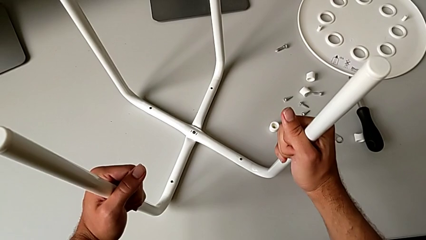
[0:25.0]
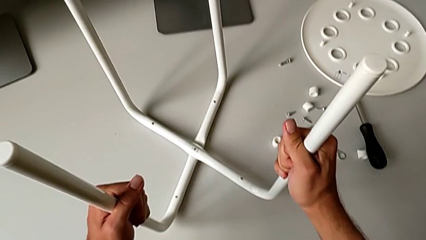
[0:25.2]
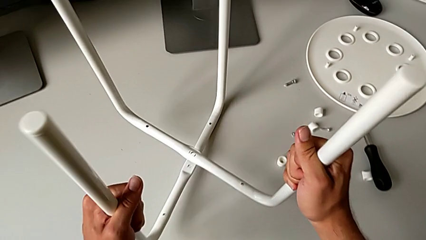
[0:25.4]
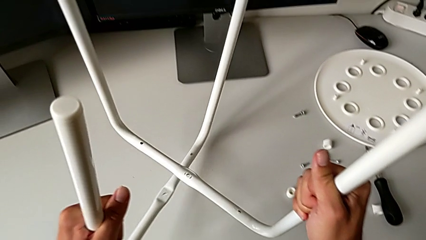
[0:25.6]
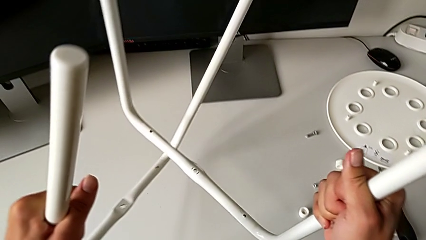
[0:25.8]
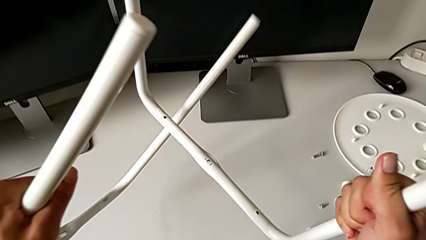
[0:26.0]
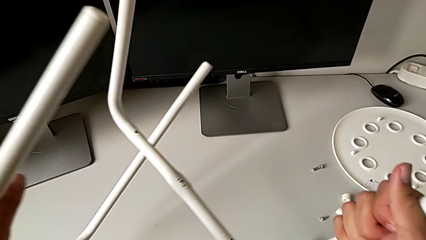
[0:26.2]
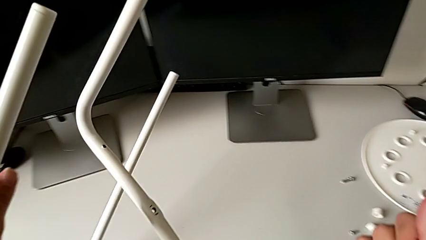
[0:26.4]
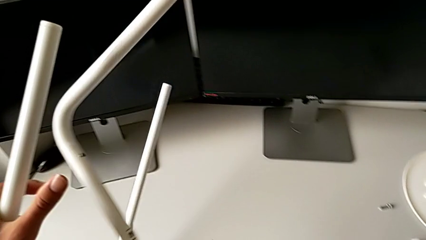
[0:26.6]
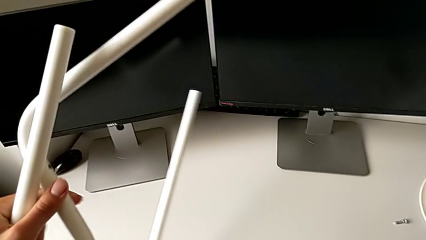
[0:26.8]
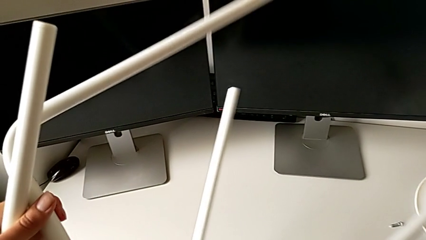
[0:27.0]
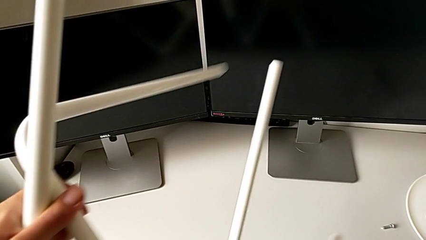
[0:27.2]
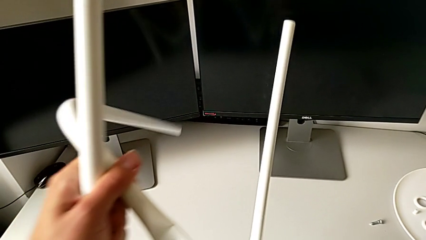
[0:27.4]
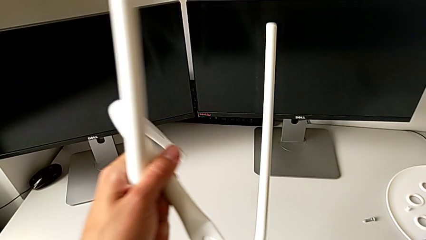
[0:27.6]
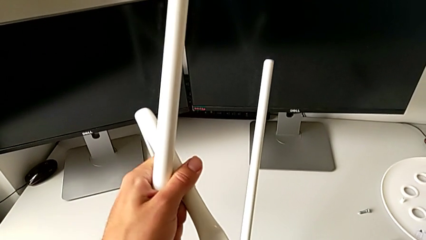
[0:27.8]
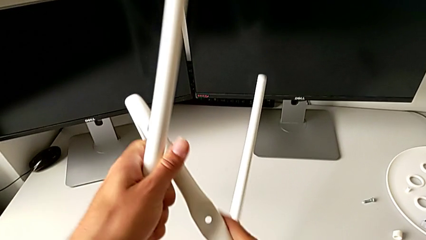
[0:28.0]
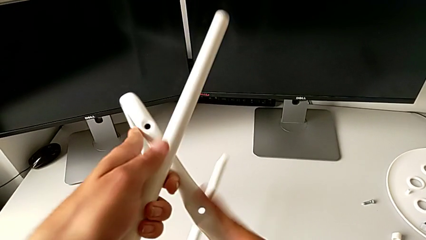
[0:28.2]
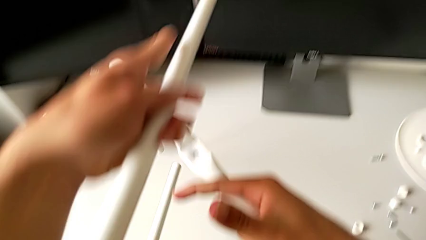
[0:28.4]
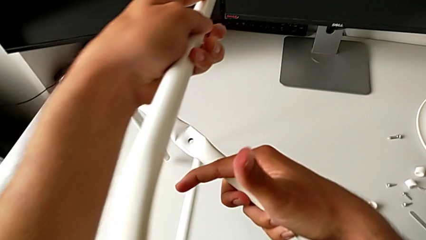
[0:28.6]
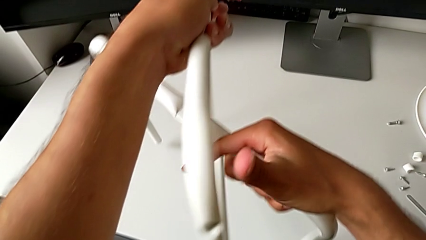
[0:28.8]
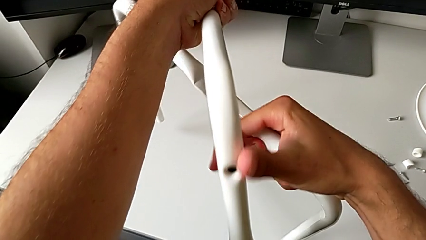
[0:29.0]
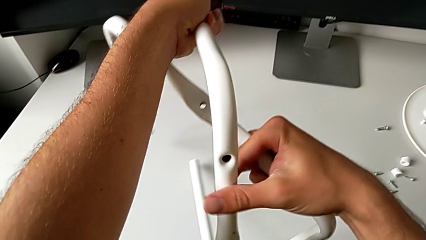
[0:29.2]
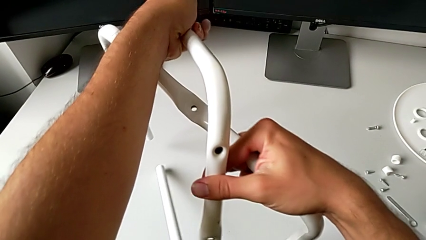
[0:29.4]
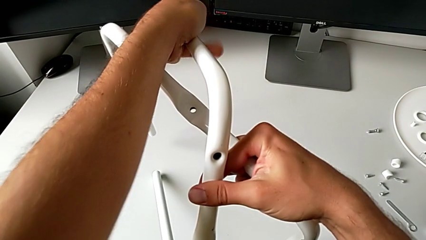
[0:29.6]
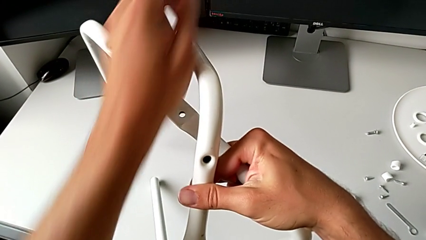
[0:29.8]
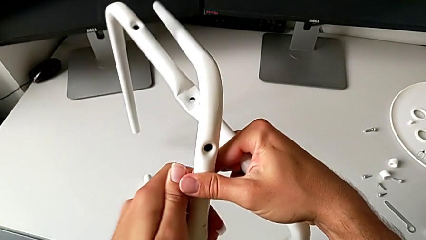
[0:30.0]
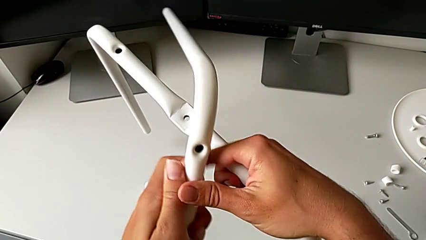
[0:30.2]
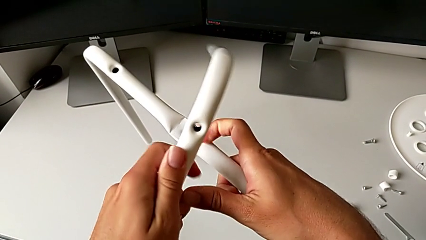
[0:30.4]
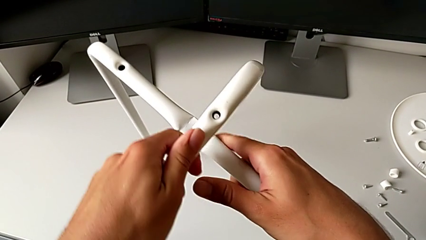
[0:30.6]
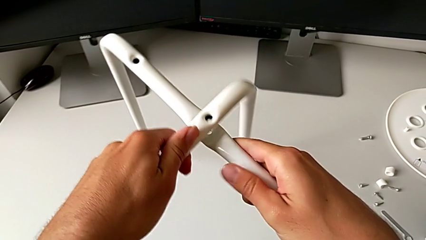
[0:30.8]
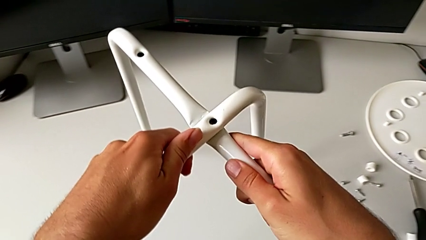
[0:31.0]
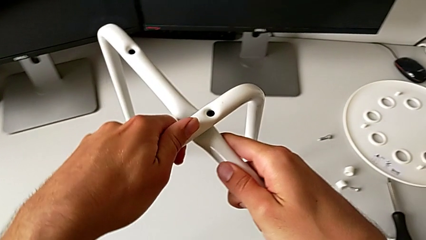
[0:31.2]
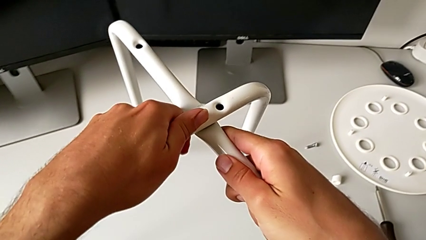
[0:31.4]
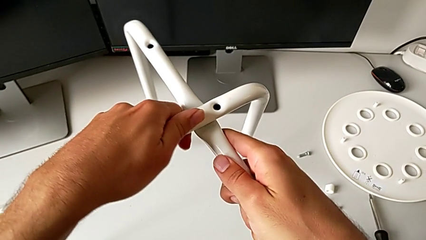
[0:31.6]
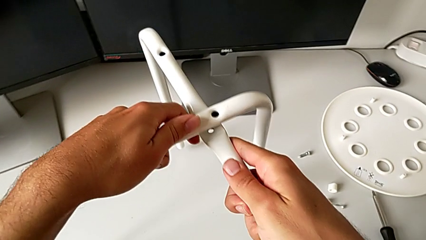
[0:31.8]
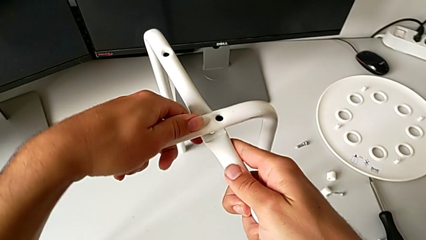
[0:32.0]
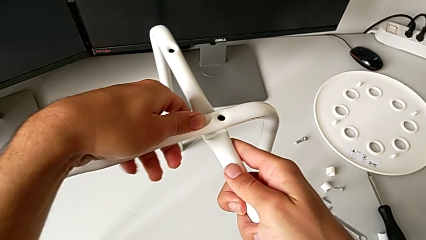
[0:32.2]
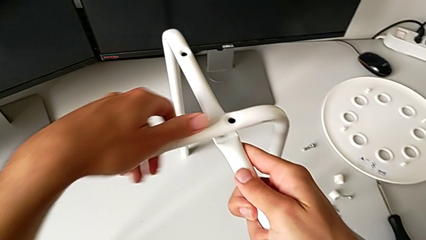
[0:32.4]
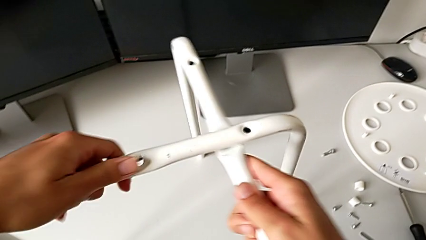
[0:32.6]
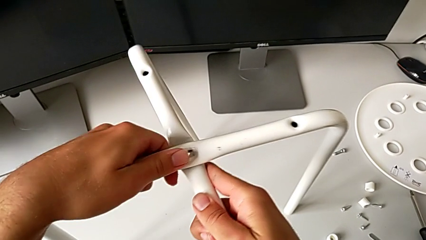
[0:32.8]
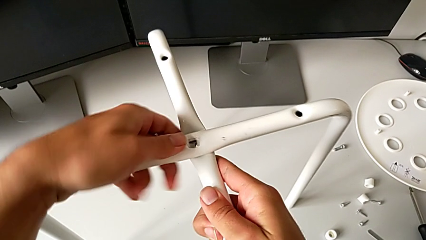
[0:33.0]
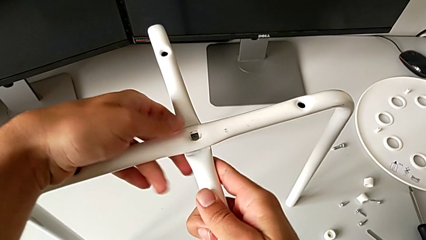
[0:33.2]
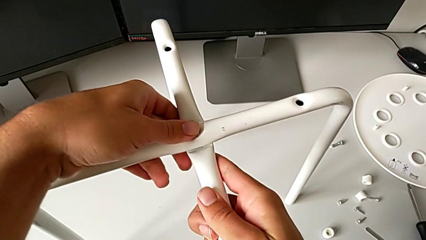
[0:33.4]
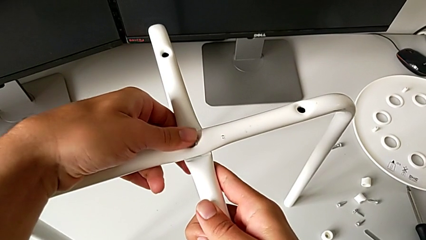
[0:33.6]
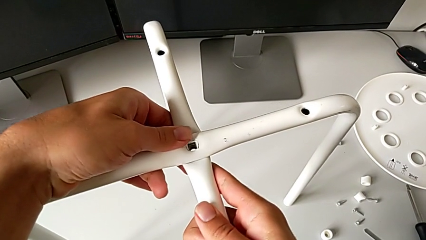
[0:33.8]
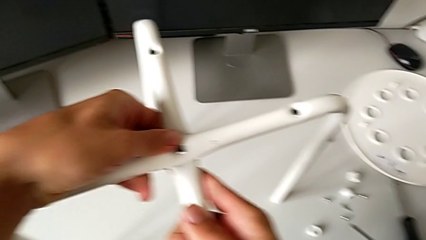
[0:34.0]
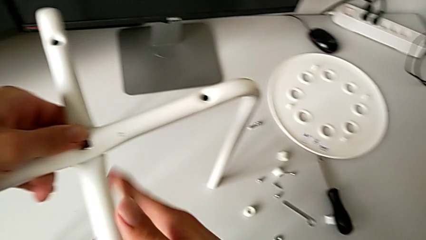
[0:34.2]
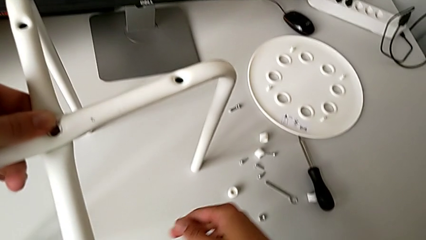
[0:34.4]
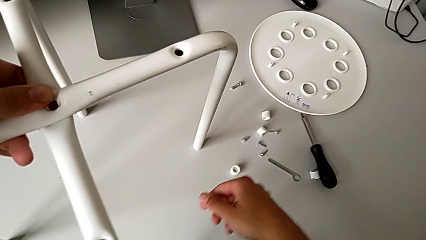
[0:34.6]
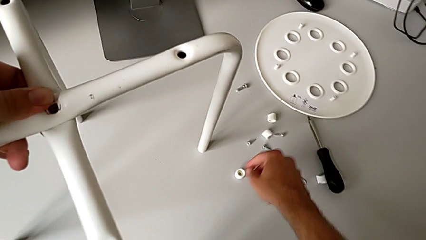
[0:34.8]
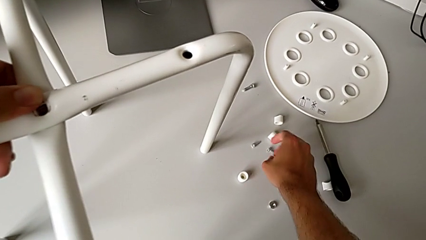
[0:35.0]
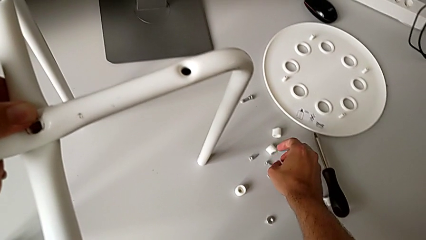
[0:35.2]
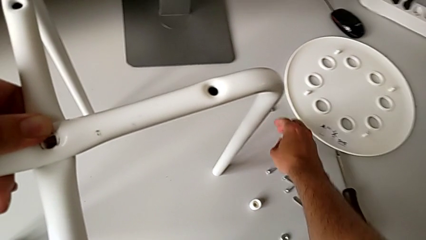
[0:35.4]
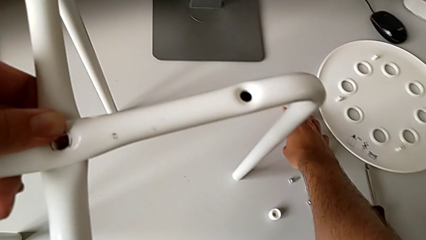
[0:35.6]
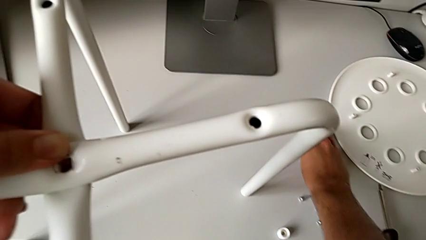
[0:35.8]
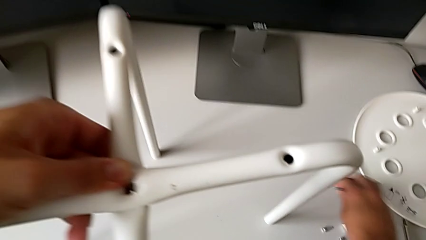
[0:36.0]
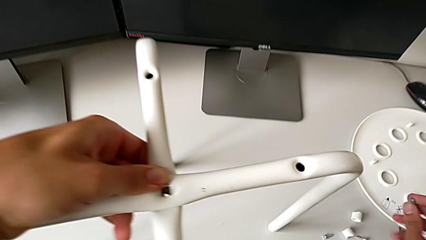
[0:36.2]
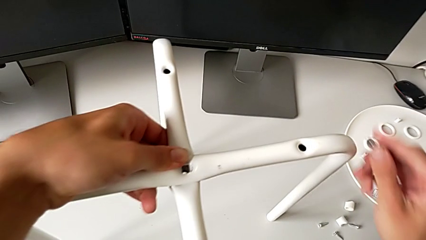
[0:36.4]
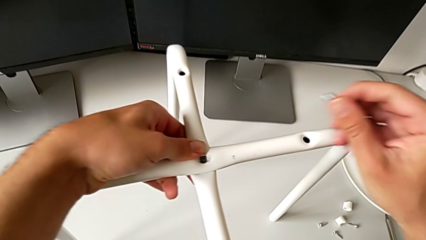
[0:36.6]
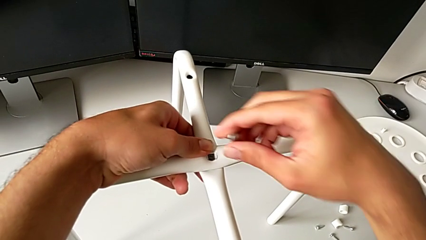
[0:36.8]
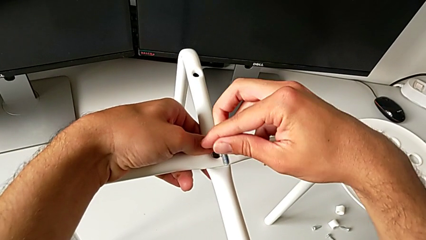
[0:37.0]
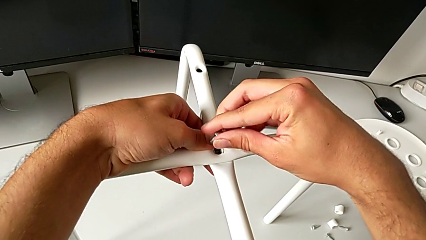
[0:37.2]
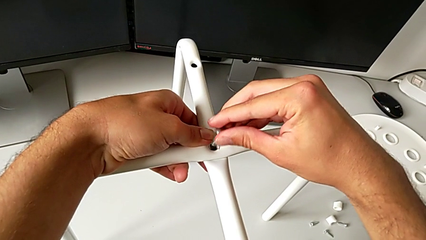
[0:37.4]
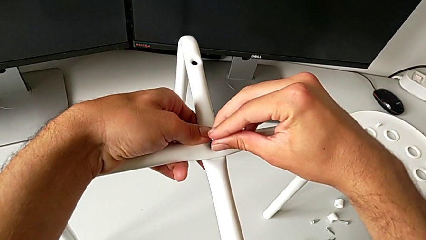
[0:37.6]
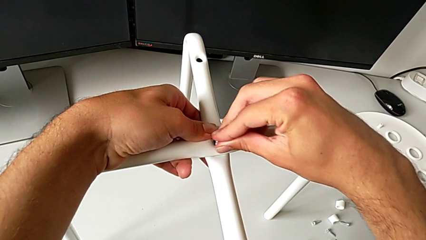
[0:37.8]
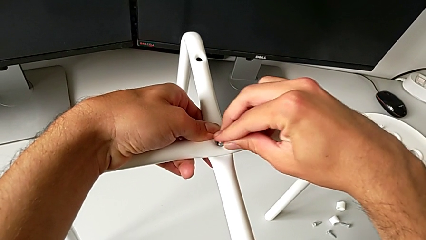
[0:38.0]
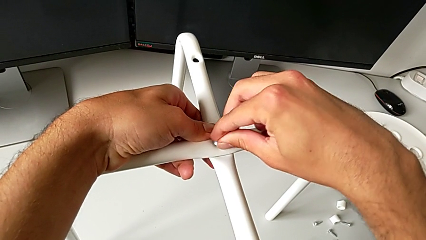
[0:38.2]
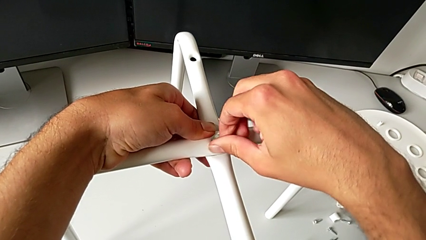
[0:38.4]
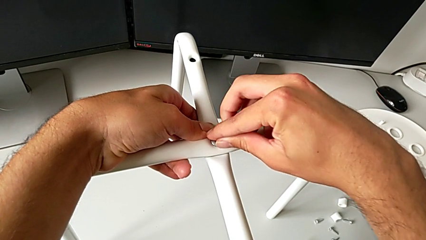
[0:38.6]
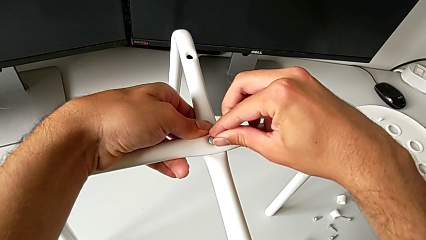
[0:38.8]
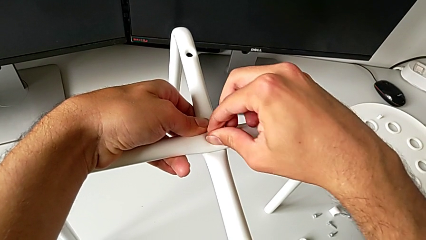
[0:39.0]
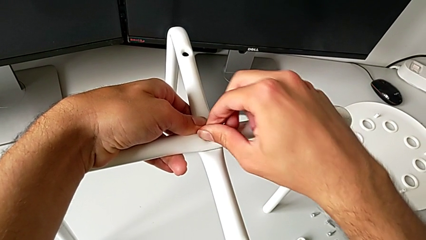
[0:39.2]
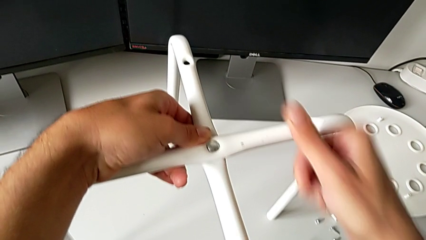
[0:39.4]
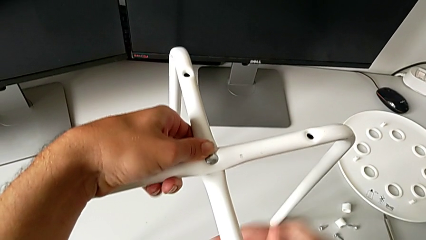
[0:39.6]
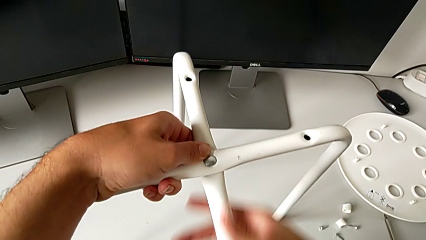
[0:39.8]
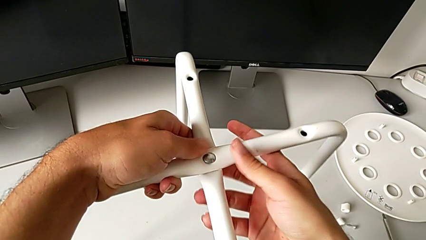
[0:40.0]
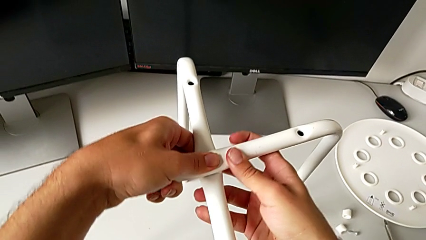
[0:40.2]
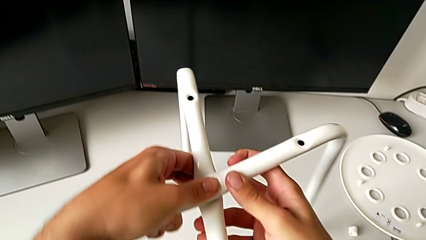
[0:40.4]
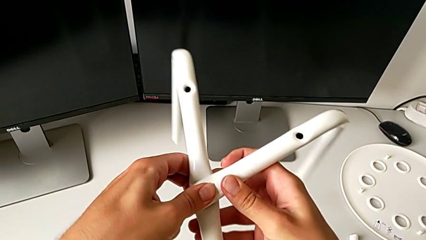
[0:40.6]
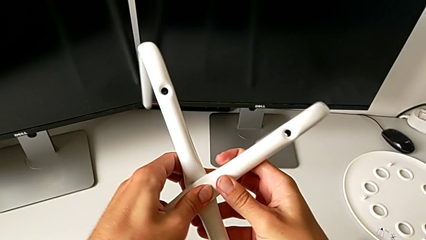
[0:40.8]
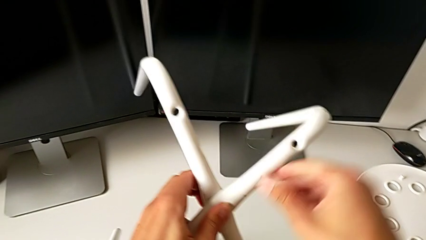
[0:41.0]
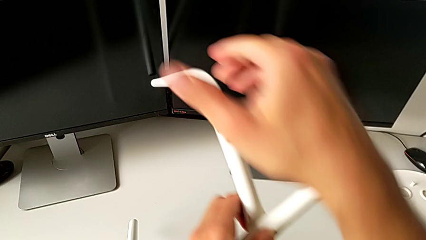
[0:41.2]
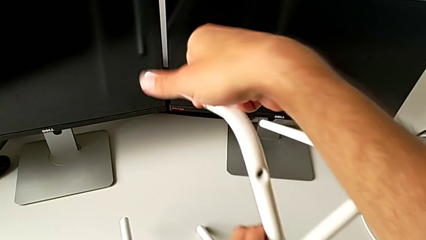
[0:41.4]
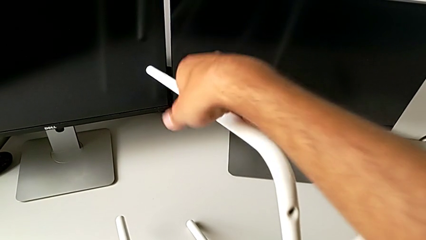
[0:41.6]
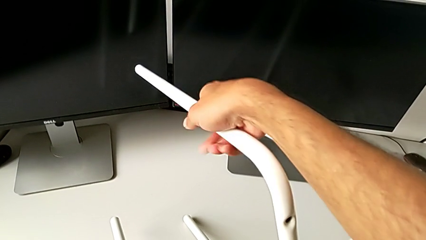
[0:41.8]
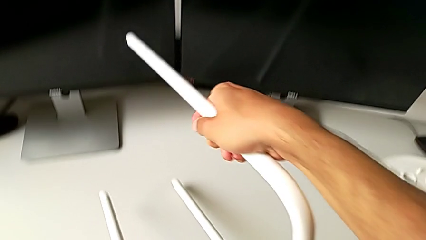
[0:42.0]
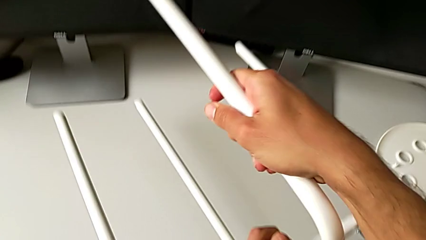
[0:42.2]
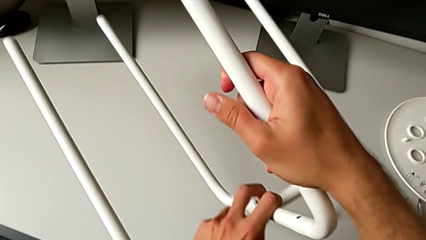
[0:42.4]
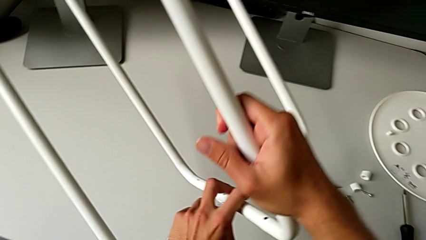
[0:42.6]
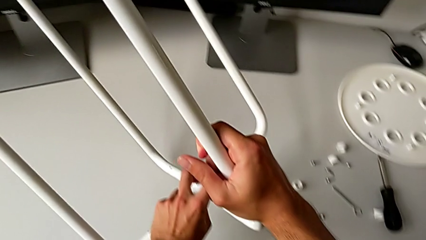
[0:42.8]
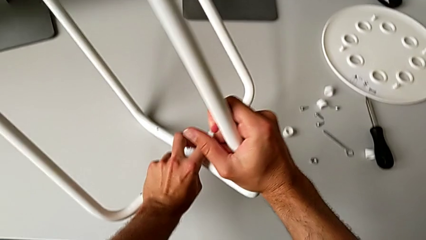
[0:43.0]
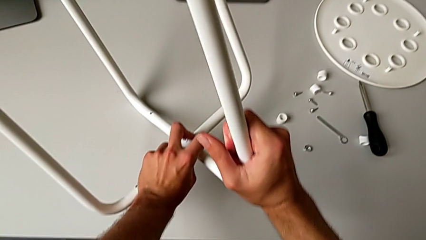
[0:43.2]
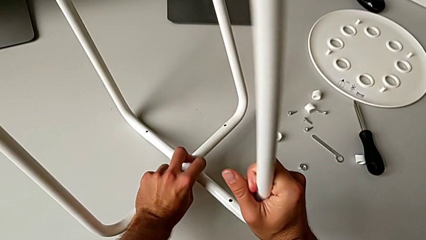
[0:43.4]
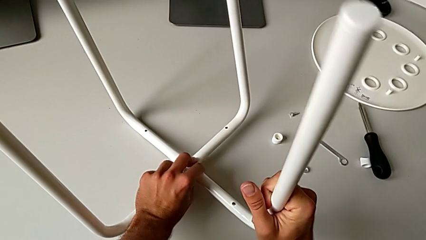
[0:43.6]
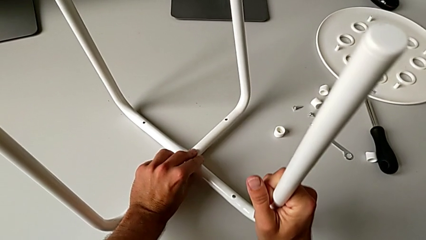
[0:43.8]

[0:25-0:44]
The camera wearer is assembling the legs together. They rotate the leg, align it, grab the bolt, insert it and begin to rotate the stool.
